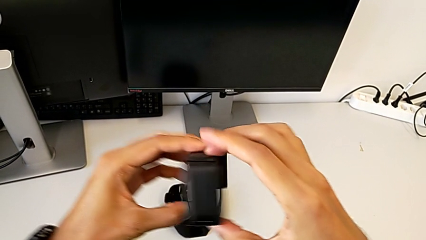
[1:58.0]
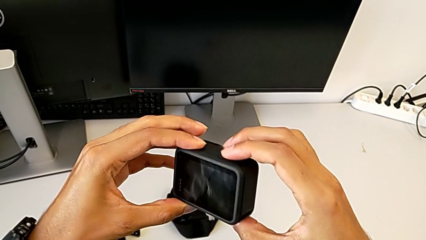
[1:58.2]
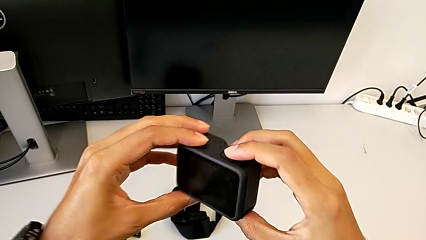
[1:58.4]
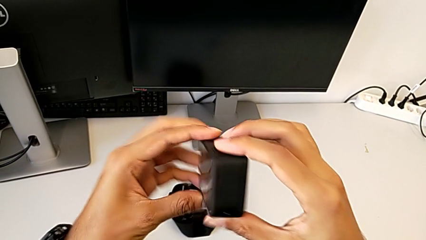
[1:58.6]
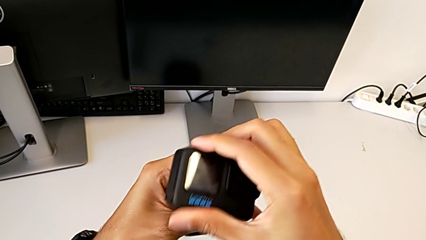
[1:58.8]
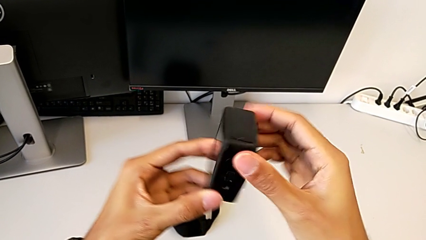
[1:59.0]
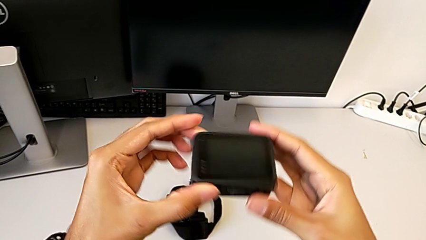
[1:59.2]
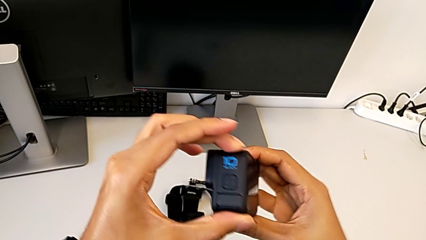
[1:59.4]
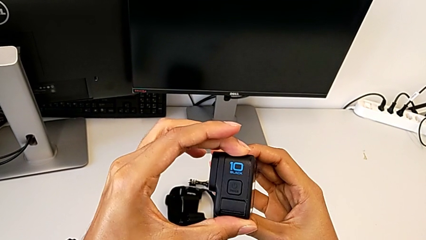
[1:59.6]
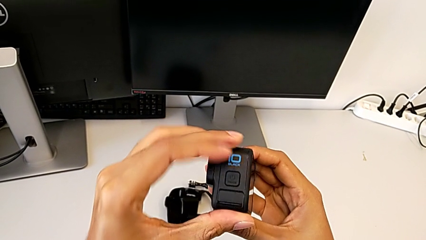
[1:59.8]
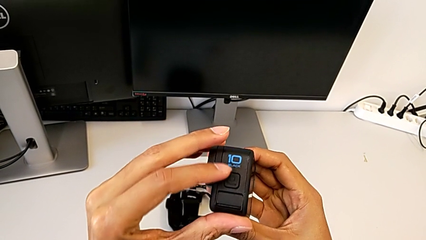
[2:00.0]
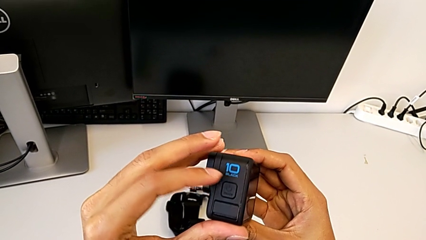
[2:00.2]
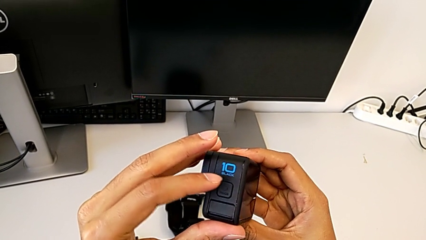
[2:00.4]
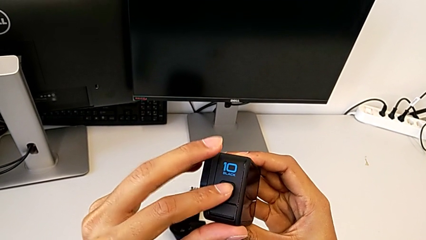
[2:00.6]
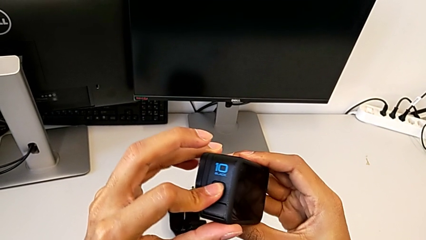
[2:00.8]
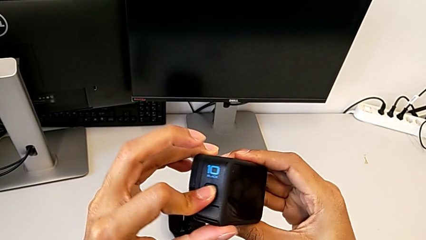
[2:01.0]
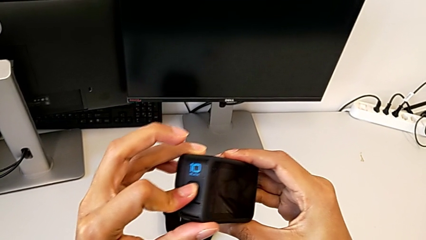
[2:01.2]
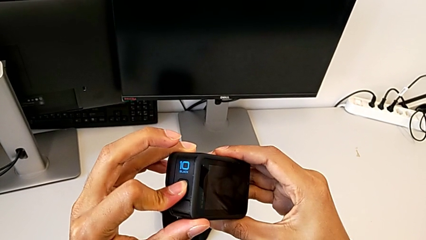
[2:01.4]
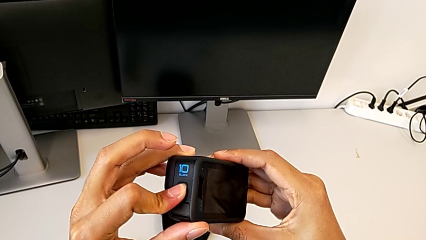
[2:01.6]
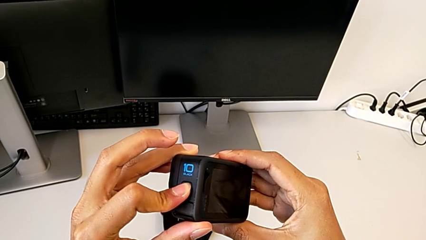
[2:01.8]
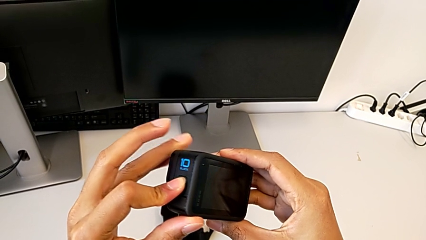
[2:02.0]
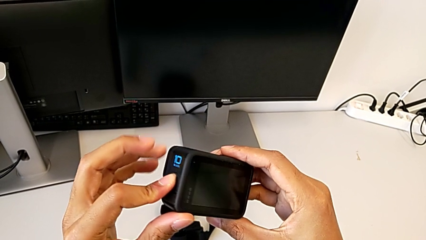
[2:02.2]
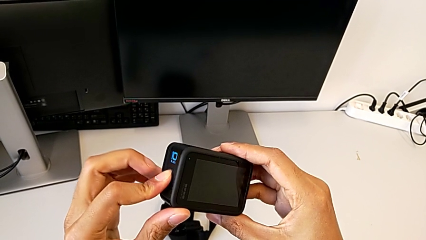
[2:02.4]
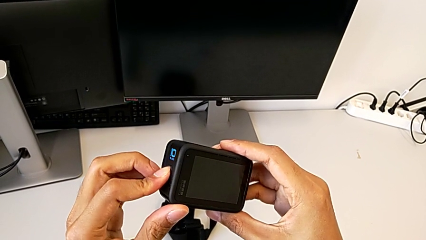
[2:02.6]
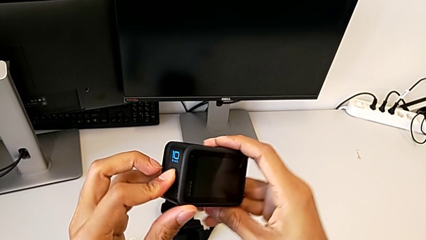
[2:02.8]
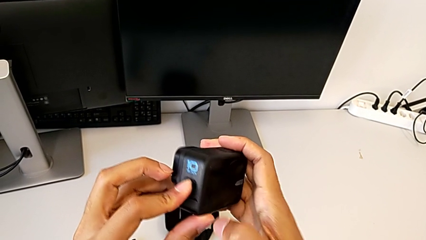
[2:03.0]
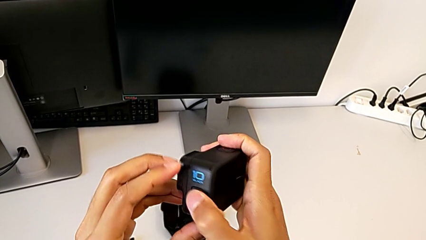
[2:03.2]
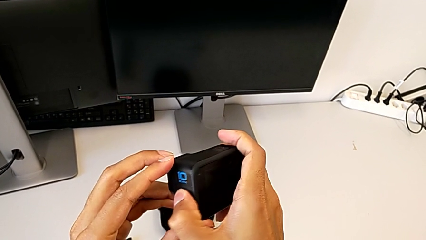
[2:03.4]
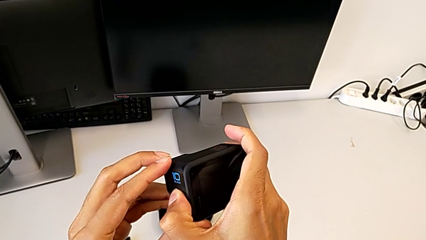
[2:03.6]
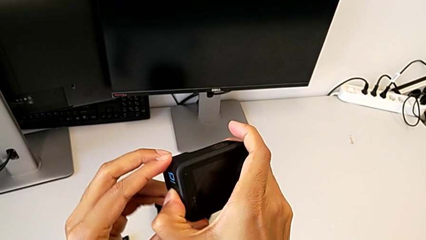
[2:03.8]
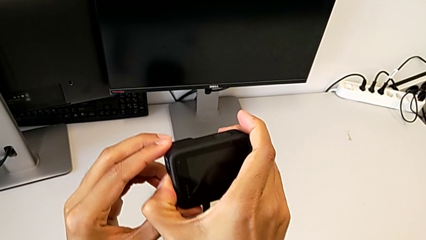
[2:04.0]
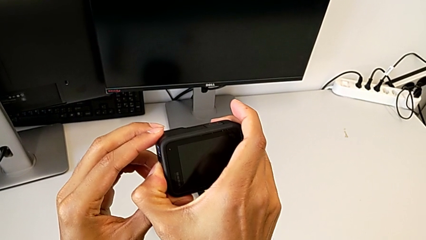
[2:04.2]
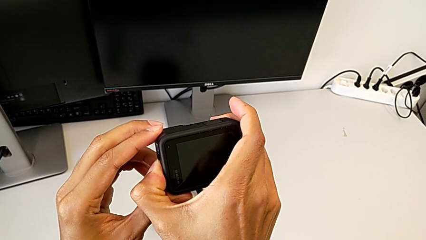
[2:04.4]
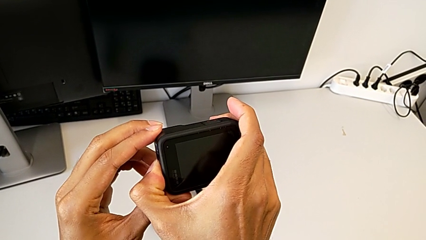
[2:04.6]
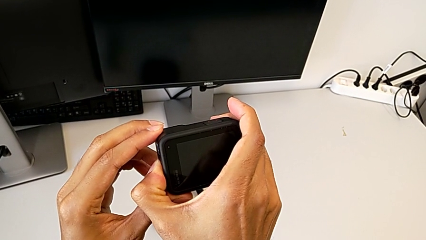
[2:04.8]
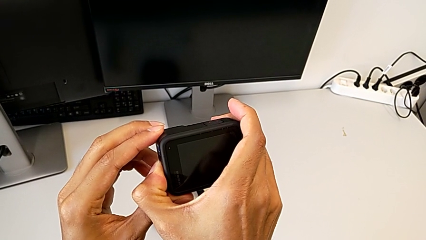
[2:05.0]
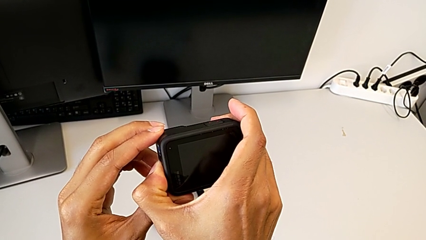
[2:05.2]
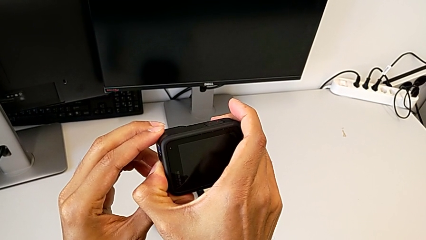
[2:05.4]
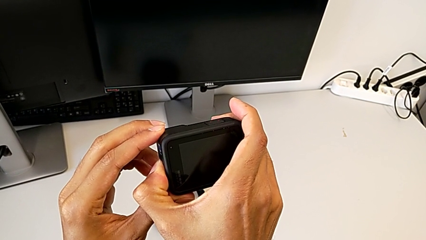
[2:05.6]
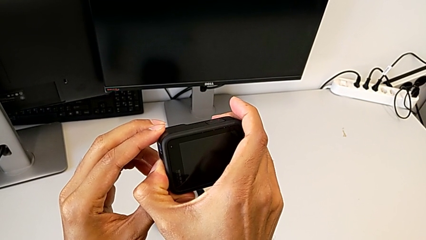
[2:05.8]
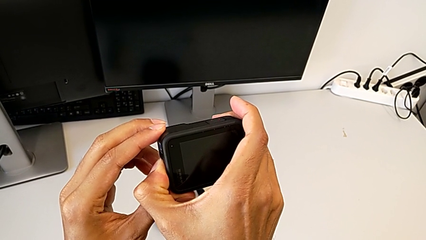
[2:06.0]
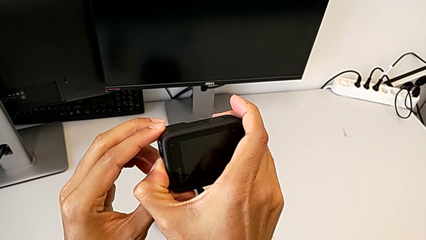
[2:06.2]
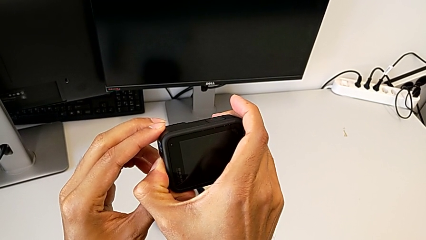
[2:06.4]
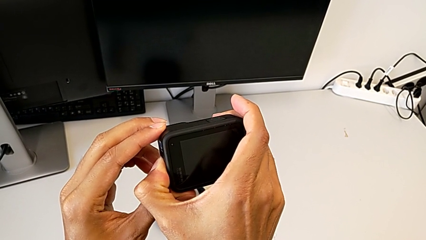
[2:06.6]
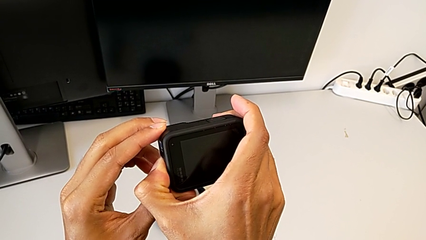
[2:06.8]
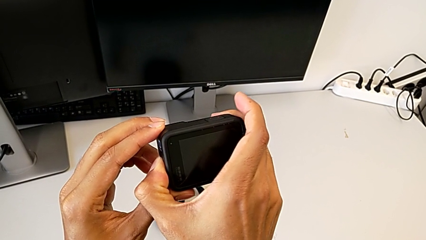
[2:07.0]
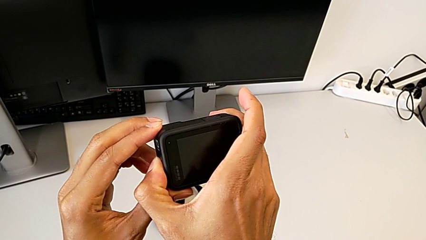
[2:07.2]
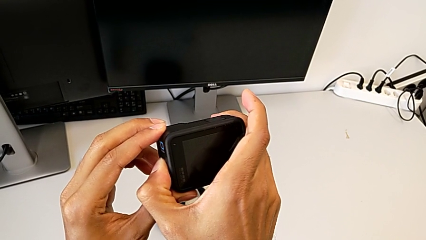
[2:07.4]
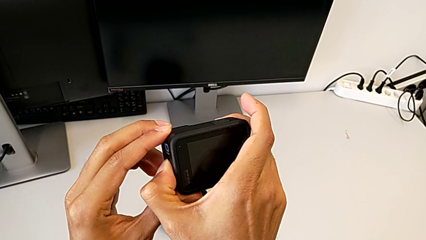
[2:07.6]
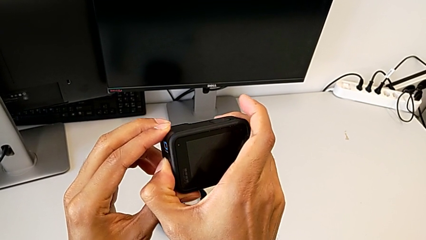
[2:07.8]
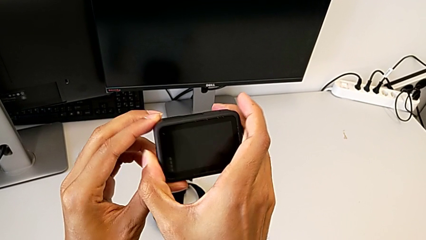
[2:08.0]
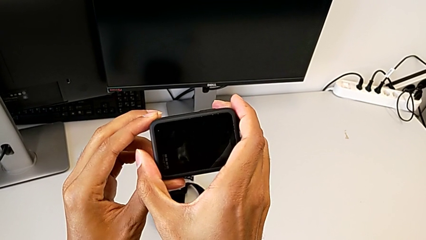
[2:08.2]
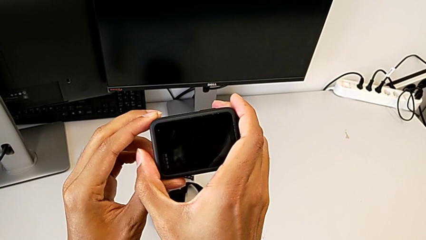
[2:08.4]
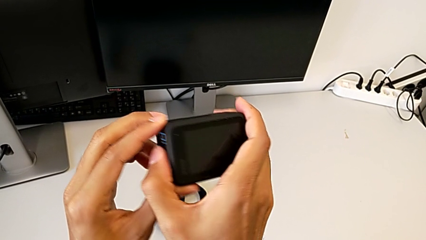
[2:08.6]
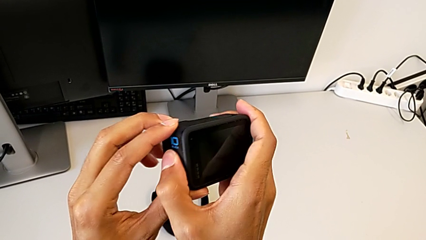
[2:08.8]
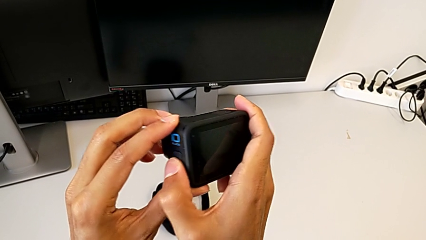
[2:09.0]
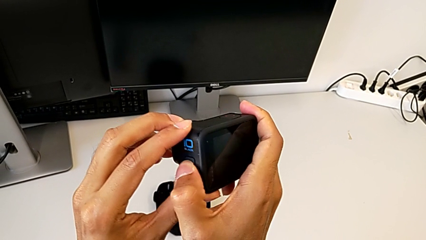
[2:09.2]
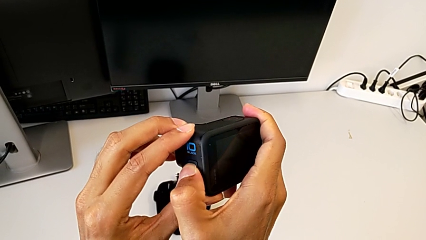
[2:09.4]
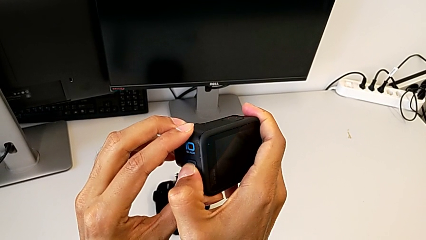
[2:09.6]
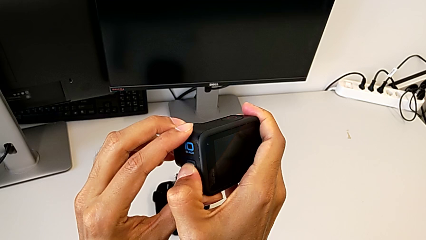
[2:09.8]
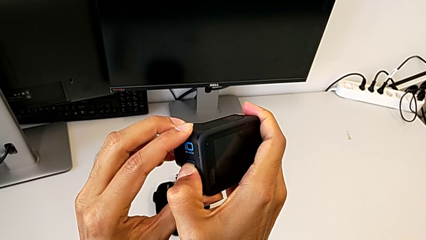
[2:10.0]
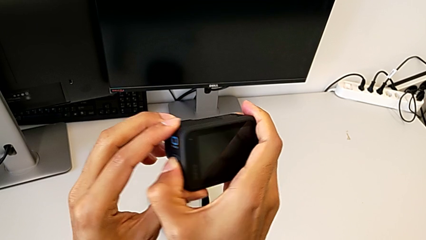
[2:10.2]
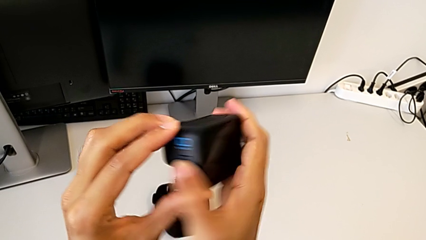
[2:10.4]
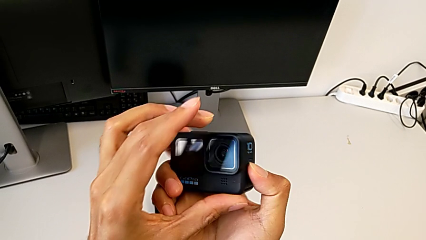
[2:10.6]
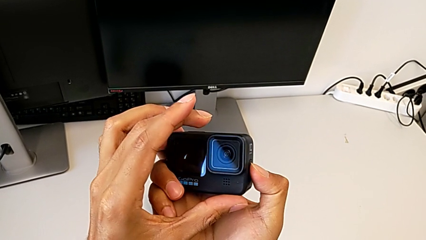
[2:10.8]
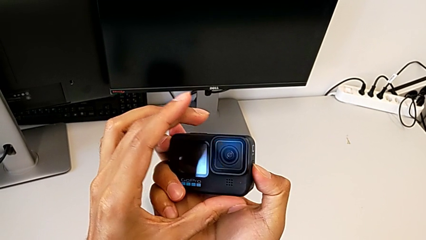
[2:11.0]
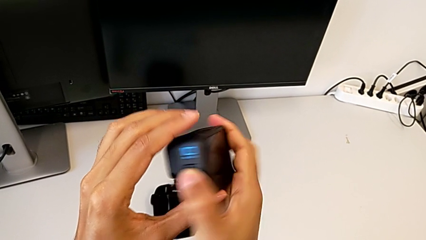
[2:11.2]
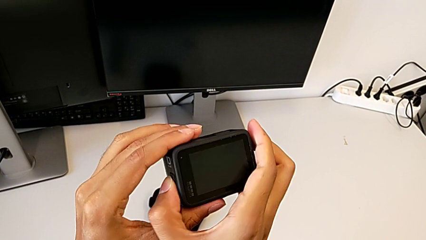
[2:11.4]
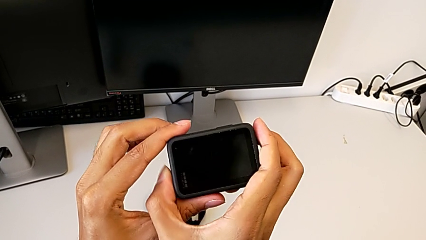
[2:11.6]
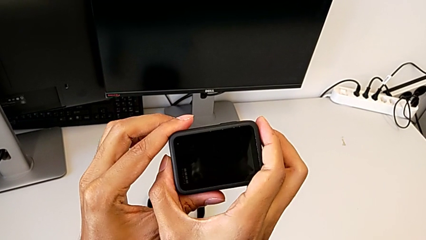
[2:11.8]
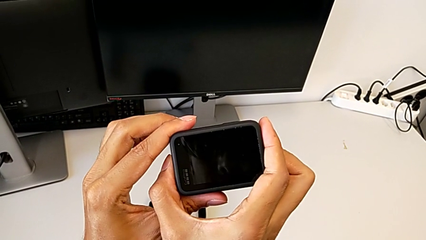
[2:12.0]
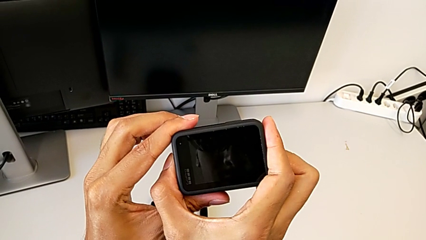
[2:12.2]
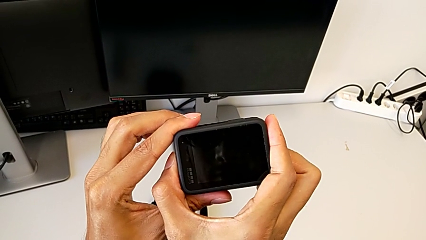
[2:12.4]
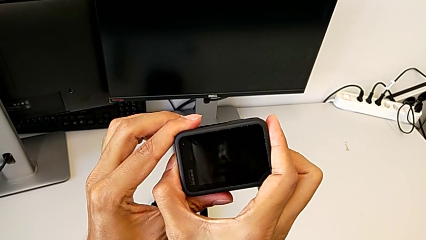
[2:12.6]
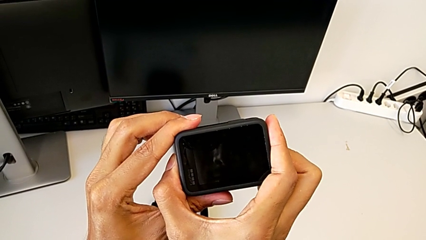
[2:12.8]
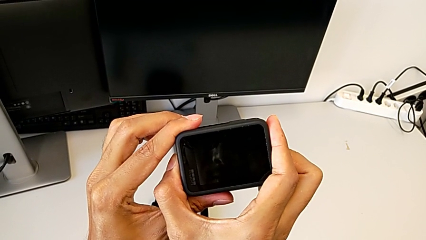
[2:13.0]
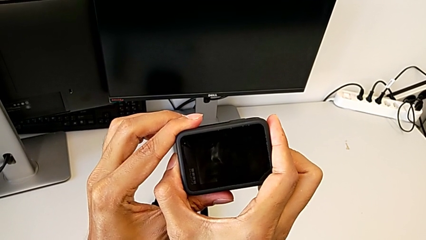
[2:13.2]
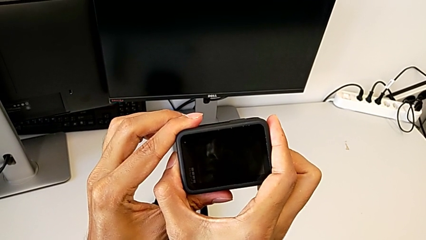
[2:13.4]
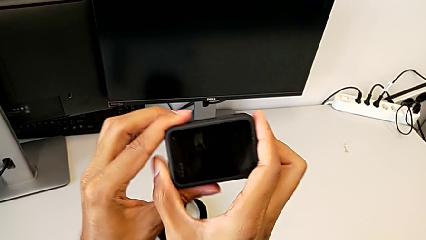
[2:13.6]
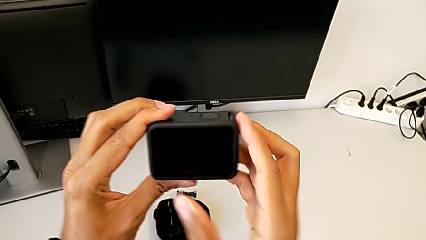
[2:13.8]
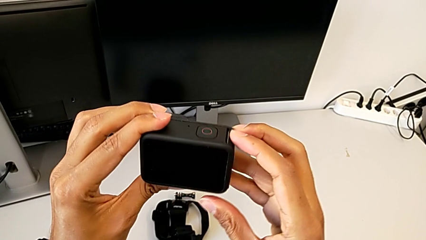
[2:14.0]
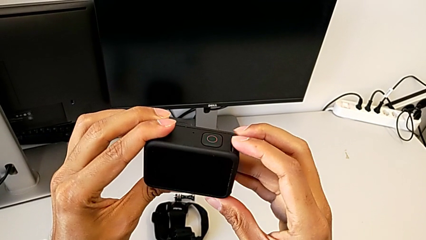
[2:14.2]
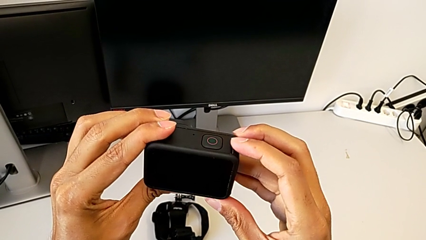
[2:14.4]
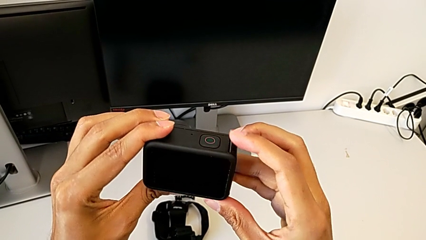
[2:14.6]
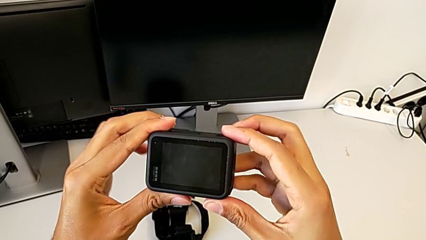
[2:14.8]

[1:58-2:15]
The camera wearer is turning on the GoPro. They keep turning the GoPro and press the button.
